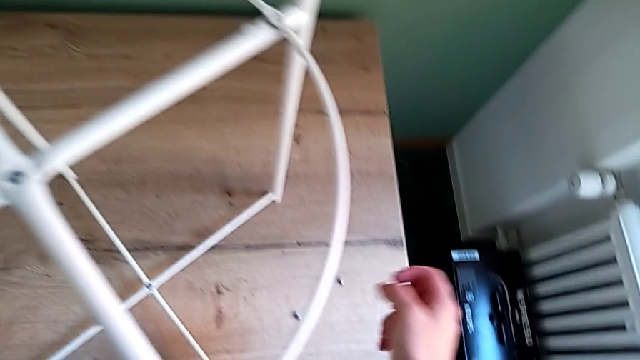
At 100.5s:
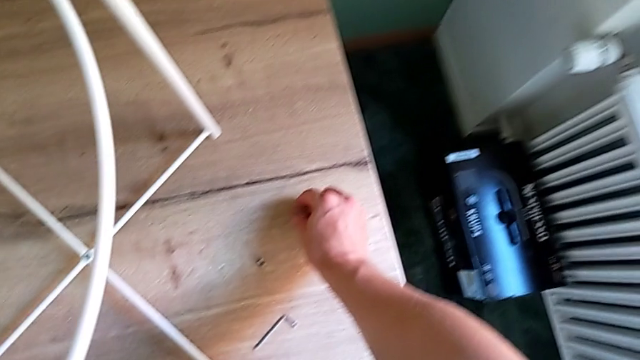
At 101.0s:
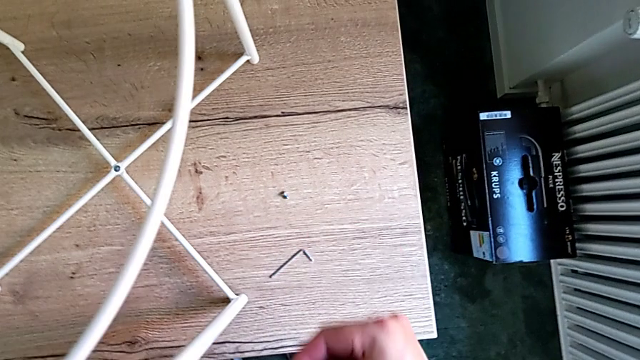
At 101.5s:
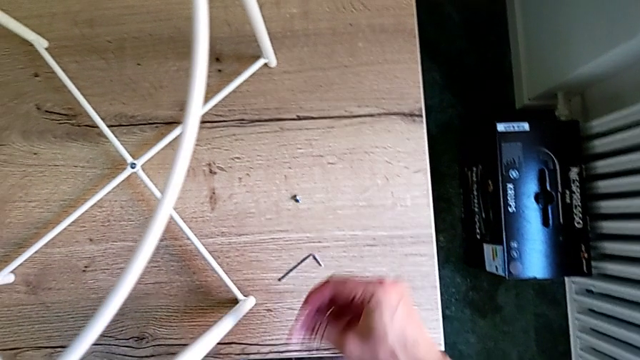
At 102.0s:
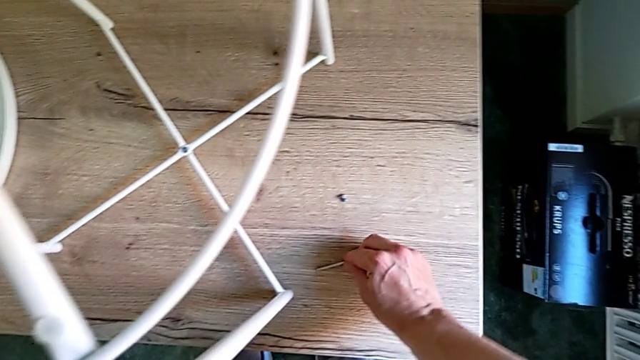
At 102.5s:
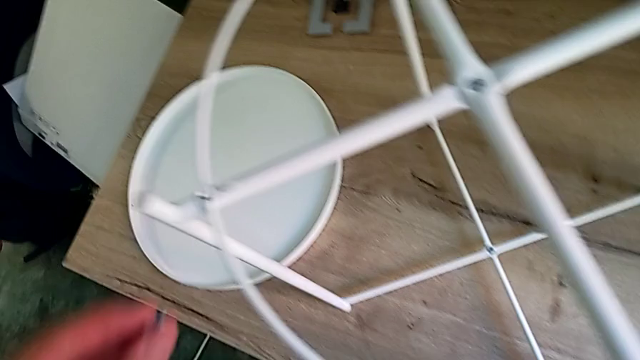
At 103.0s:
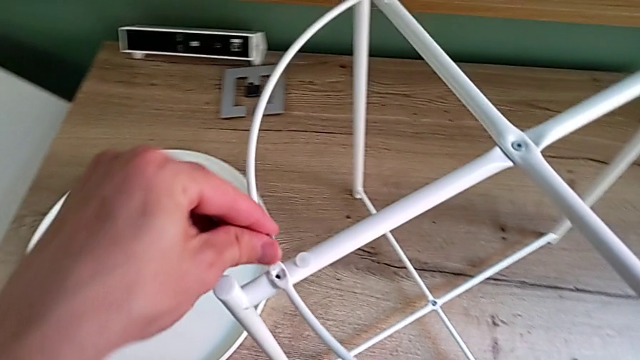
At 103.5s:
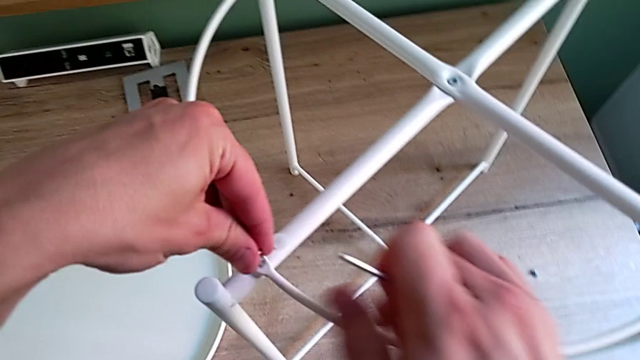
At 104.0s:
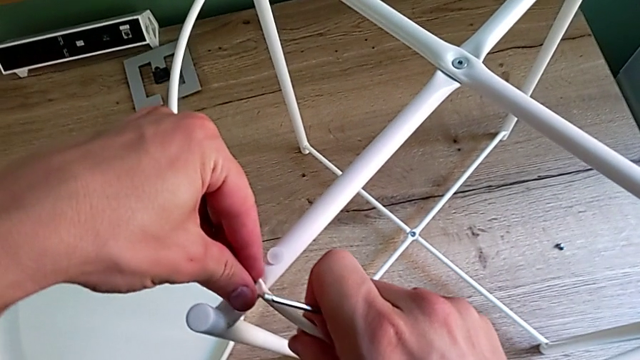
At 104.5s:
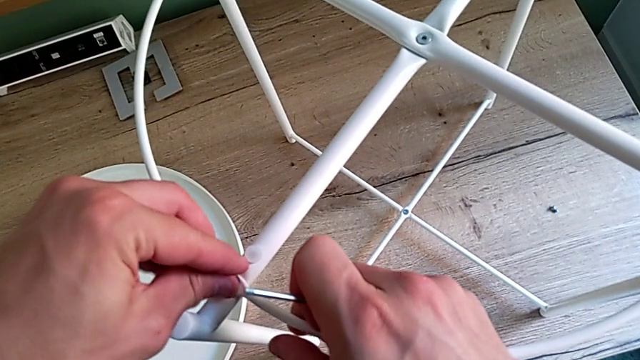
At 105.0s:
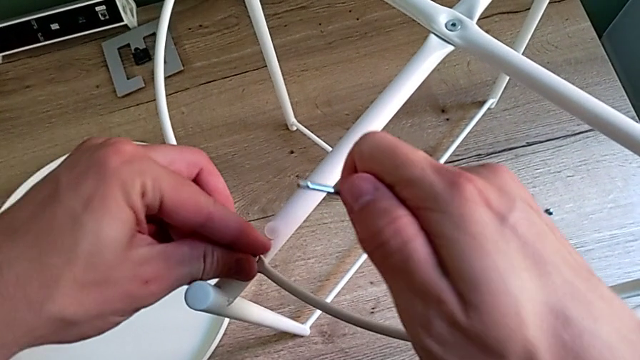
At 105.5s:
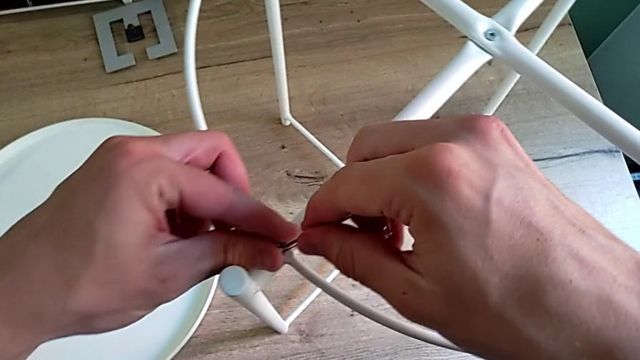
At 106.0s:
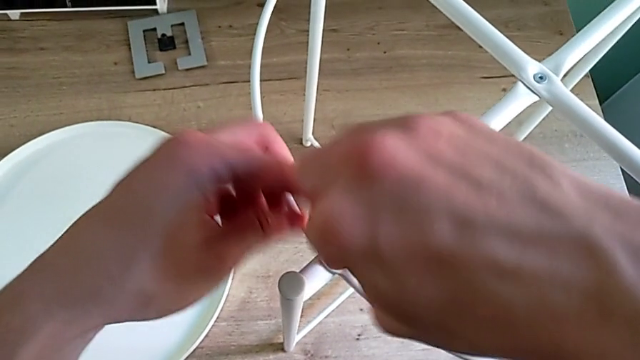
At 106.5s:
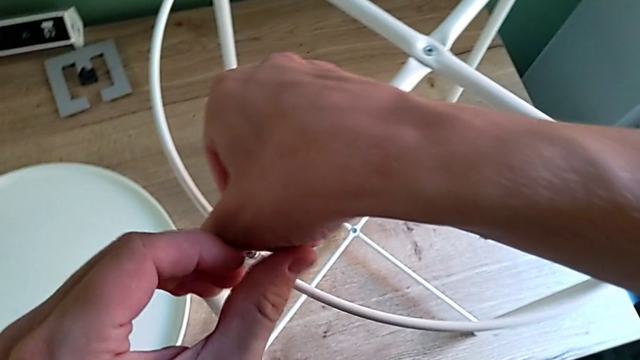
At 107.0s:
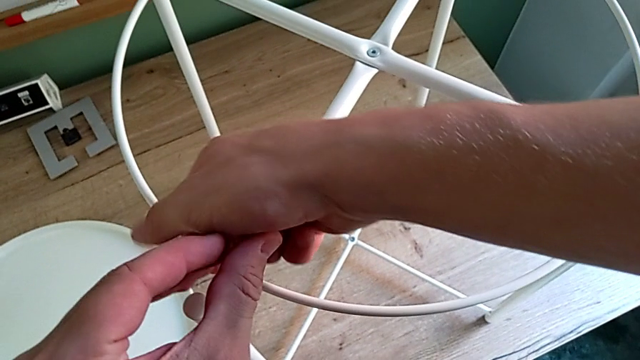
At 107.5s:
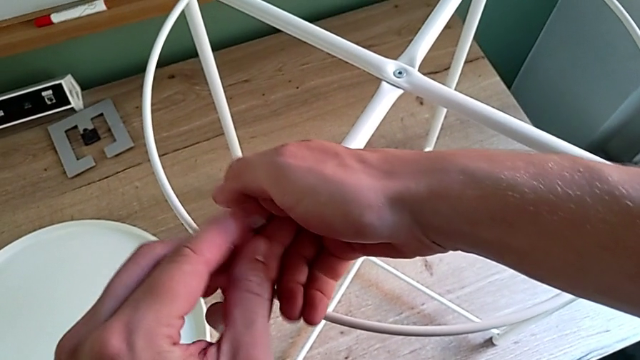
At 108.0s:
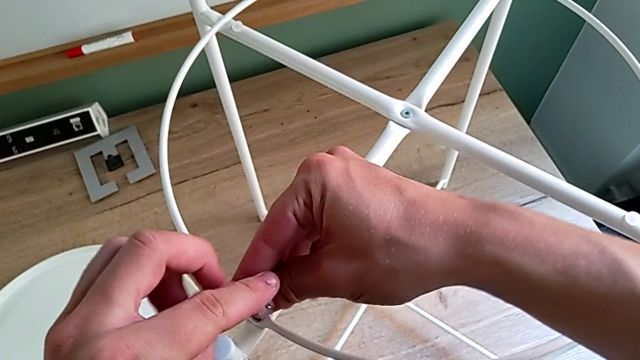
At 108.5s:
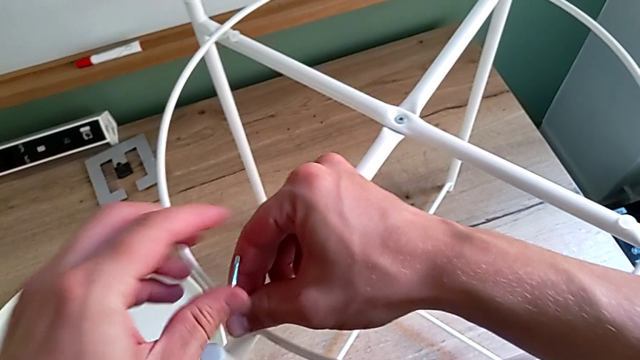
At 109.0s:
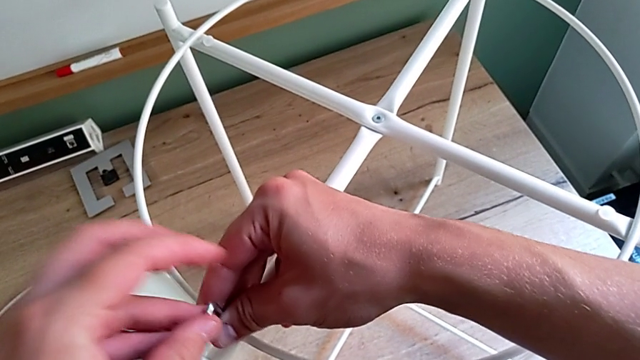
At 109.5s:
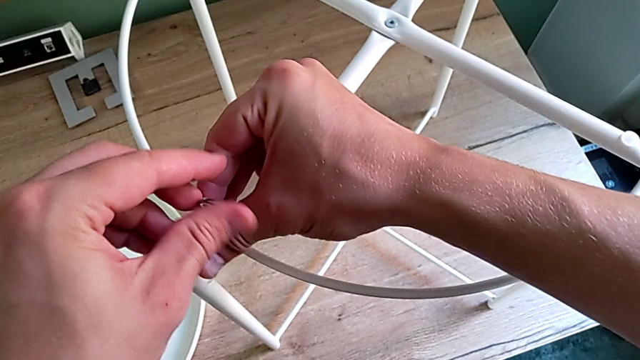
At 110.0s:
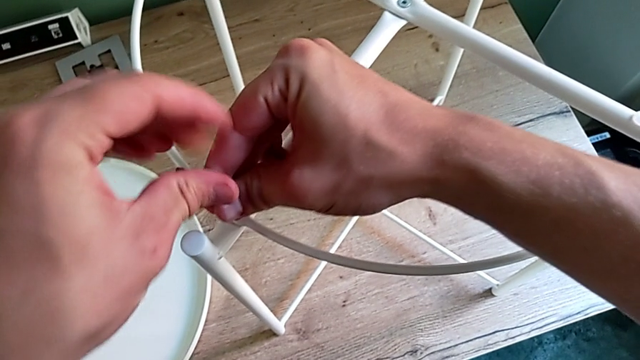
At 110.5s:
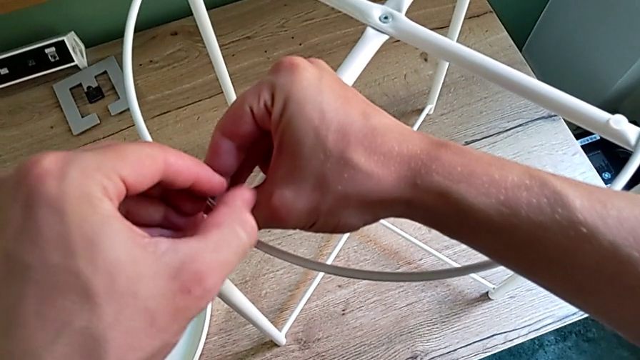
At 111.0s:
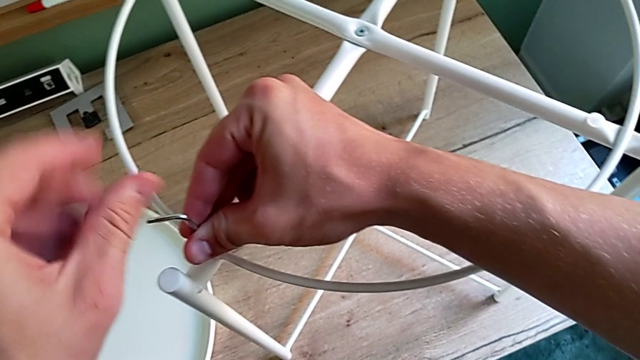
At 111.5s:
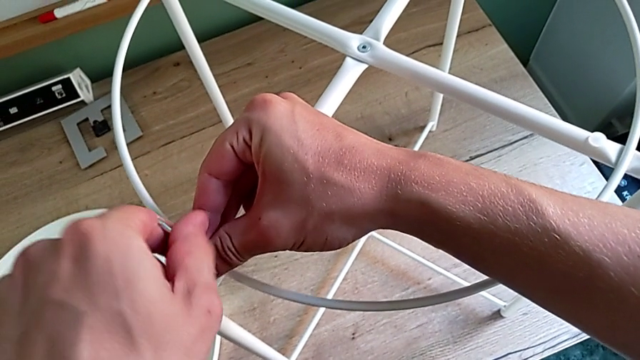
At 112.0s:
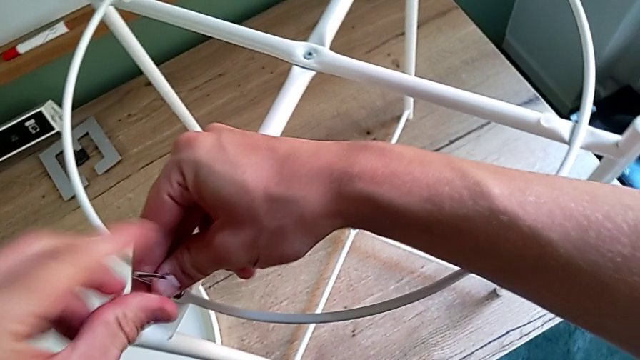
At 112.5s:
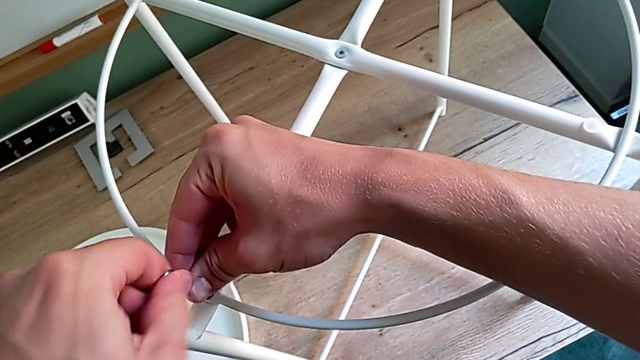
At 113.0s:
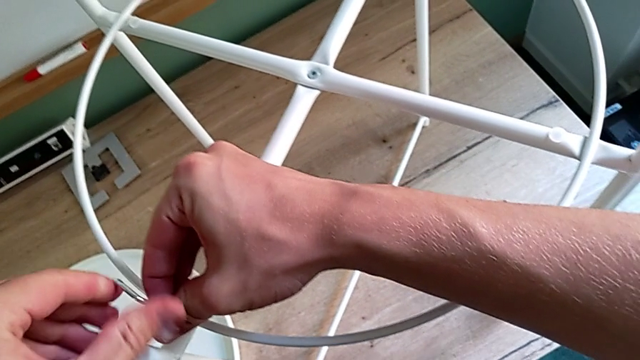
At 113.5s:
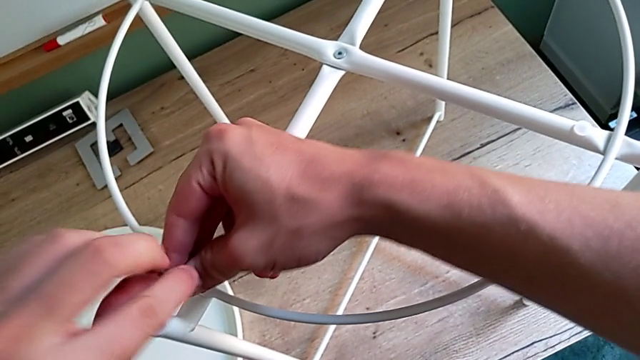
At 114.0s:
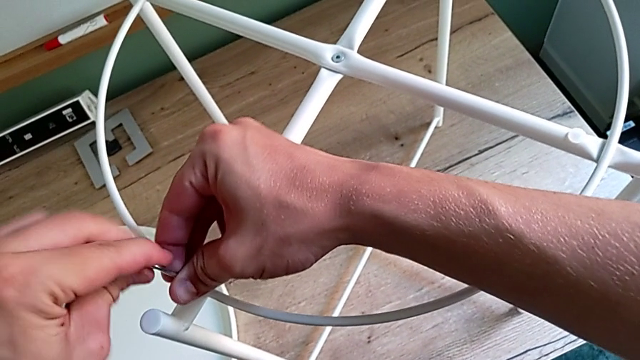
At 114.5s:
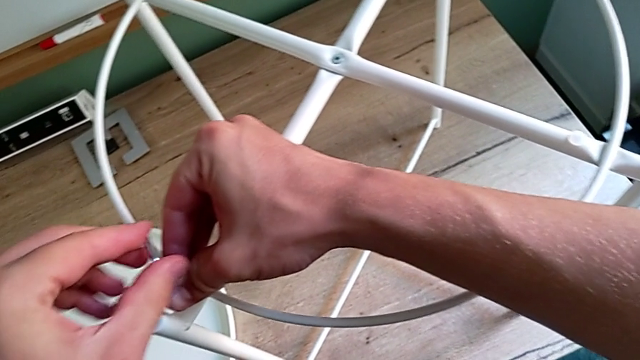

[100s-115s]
The camera wearer is placing the circle on the base. They grab the hex socket head, grab the Allen wrench, insert the hex socket head, insert the Allen wrench and screw the first hex socket head.

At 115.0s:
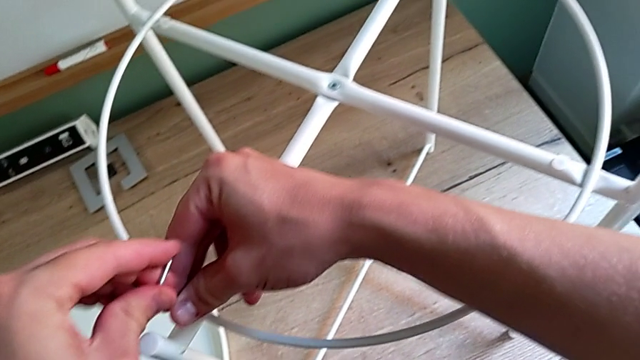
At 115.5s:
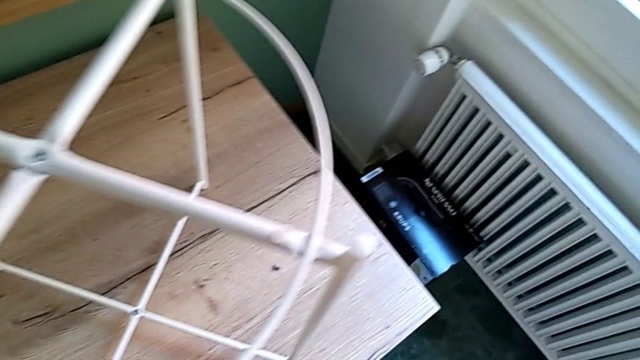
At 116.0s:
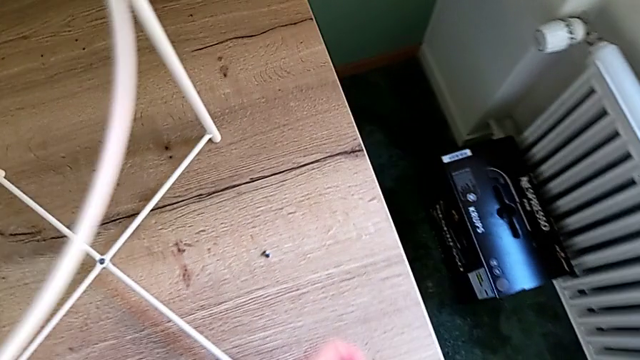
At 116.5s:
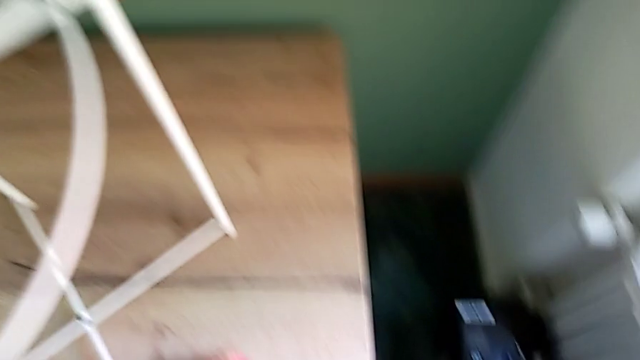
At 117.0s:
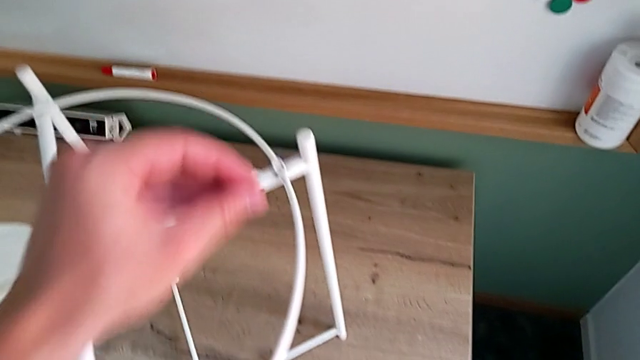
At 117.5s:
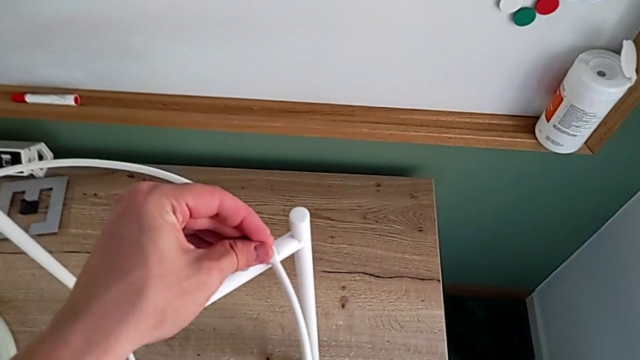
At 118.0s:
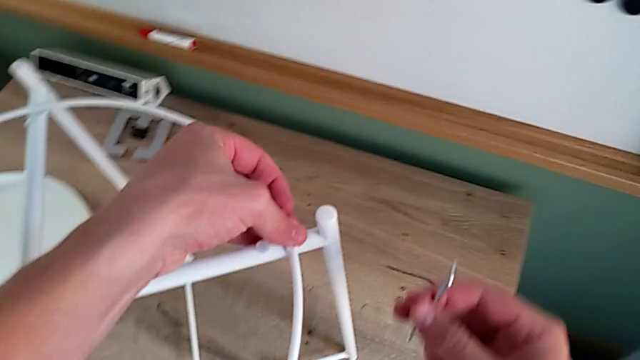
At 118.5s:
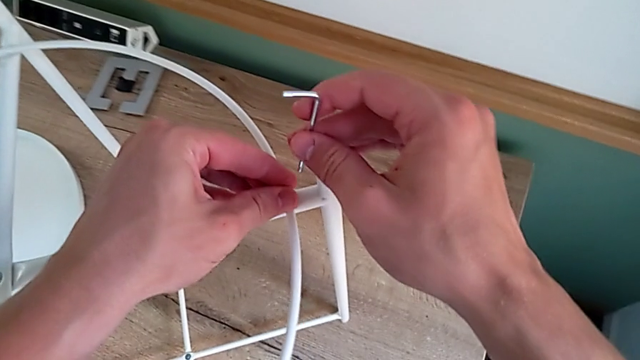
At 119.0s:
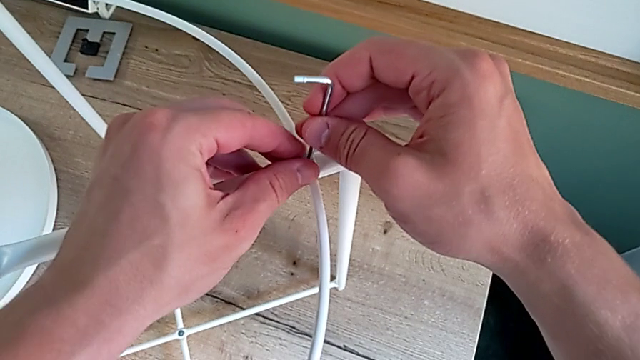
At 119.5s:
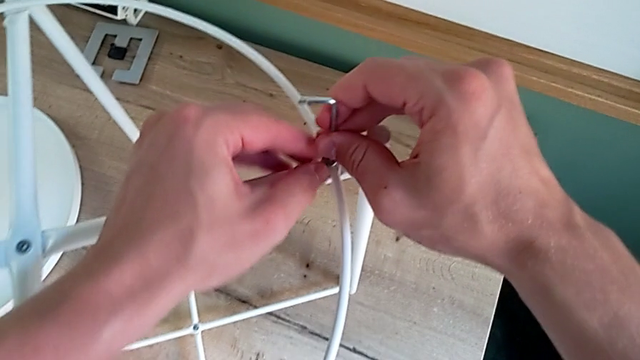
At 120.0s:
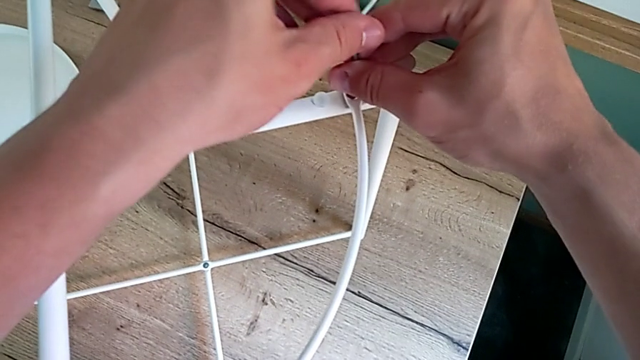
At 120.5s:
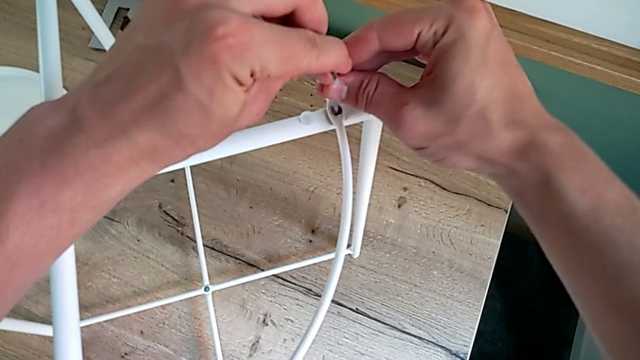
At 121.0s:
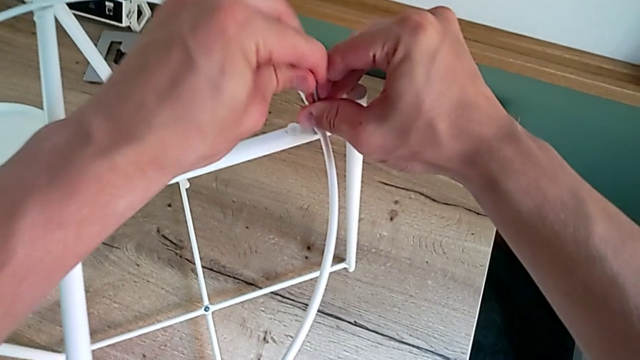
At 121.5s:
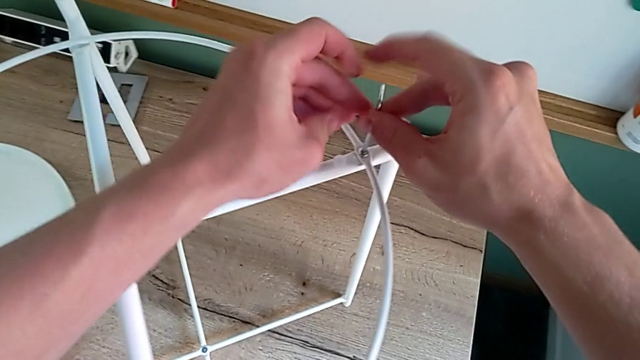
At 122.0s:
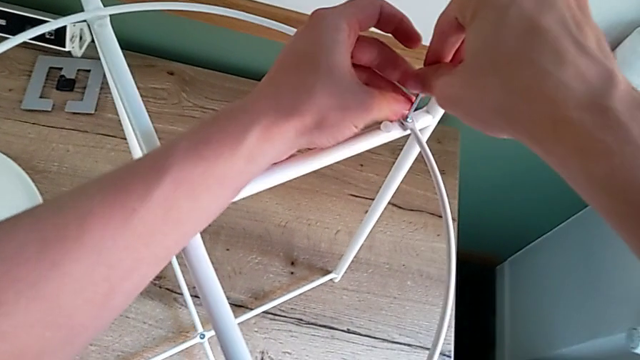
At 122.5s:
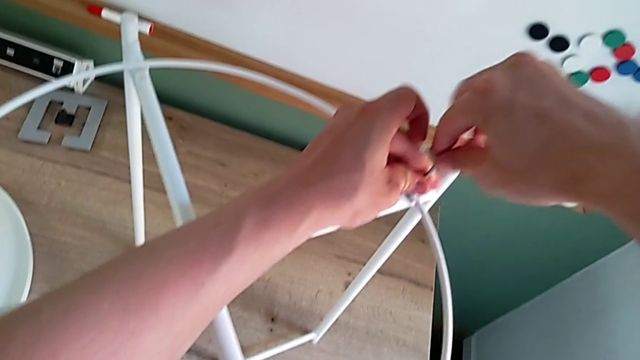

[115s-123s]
The camera wearer is placing the circle on the base. They withdraw the Allen wrench, grab the hex socket head, insert it, insert the Allen wrench and begin to screw the hex socket head.
